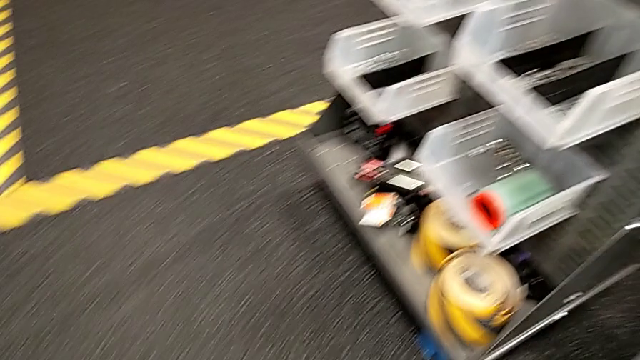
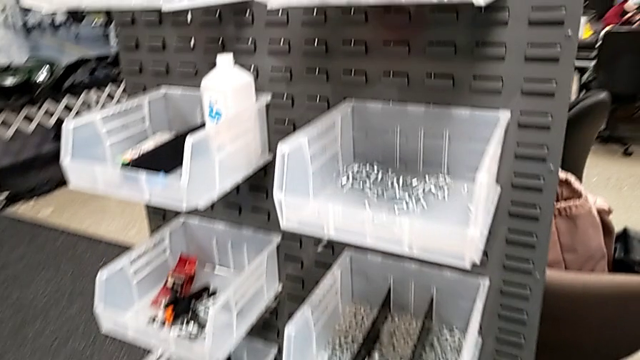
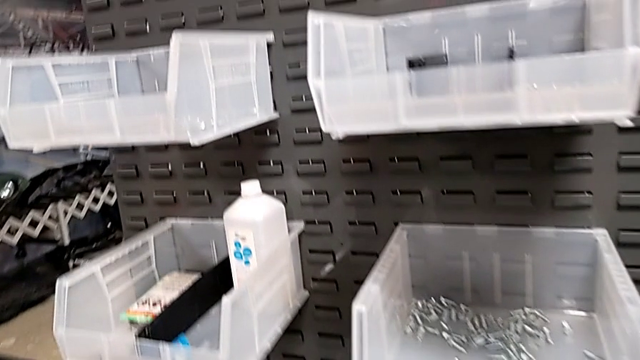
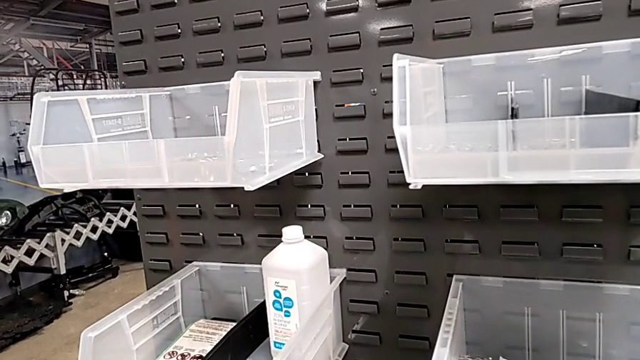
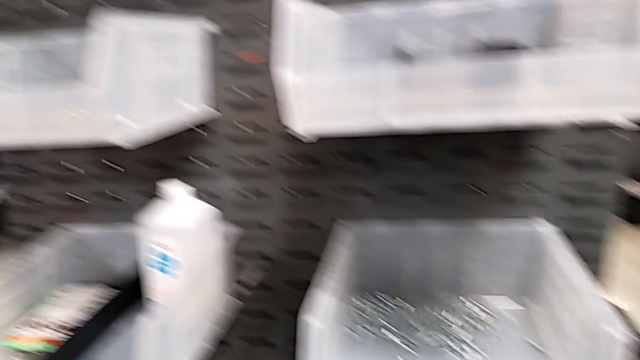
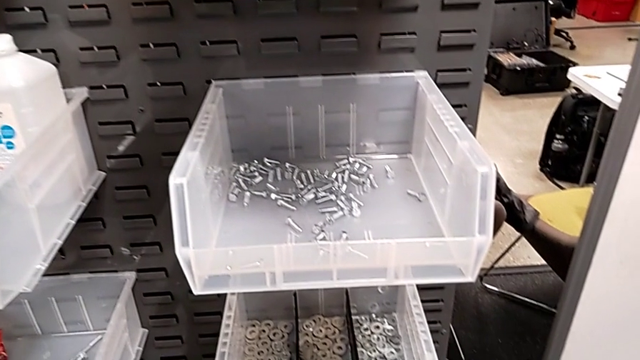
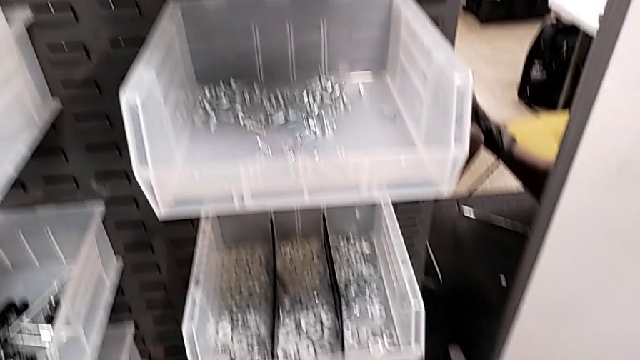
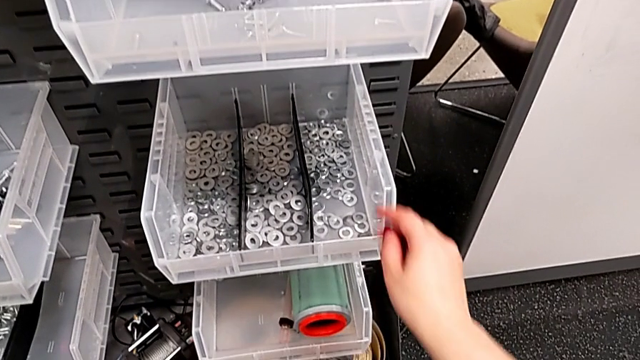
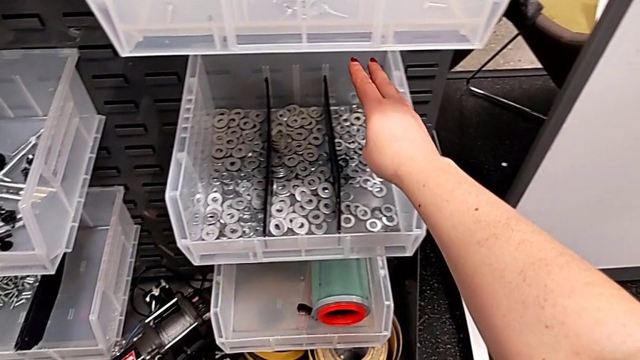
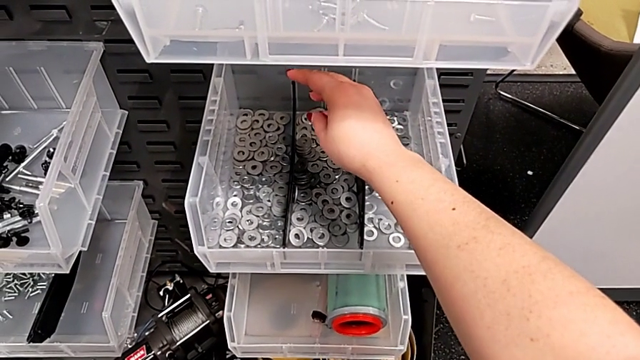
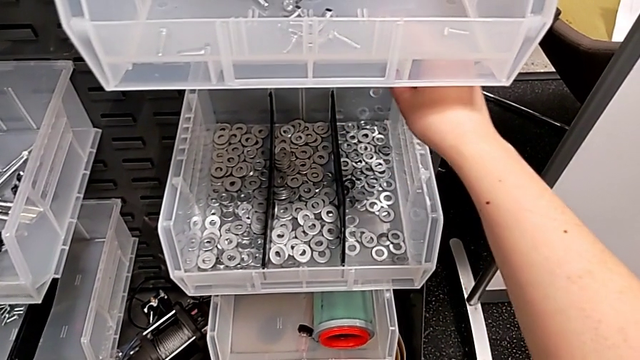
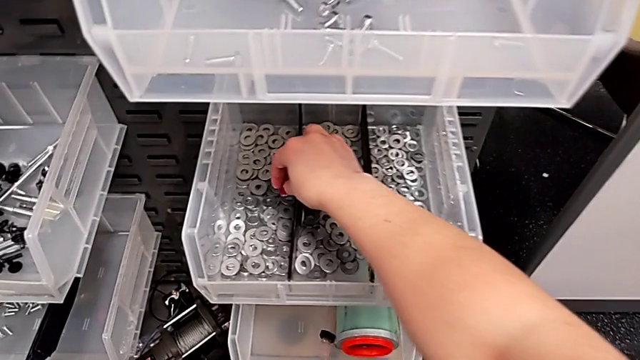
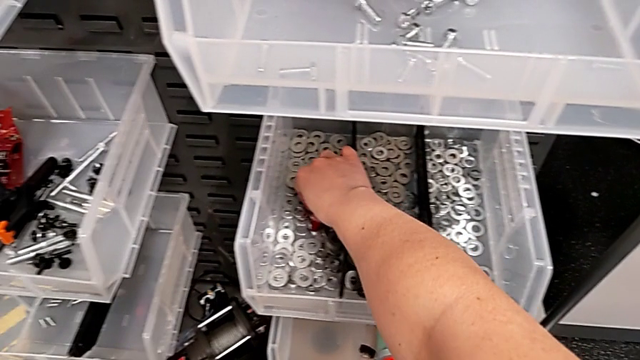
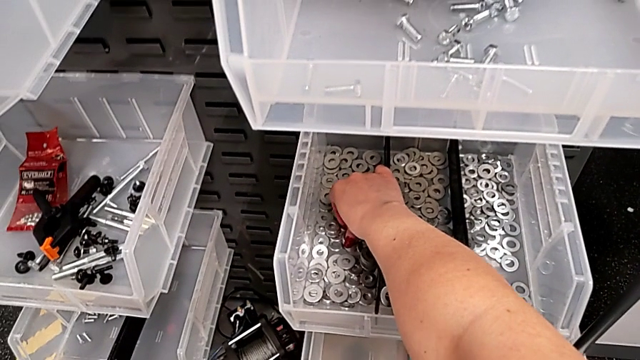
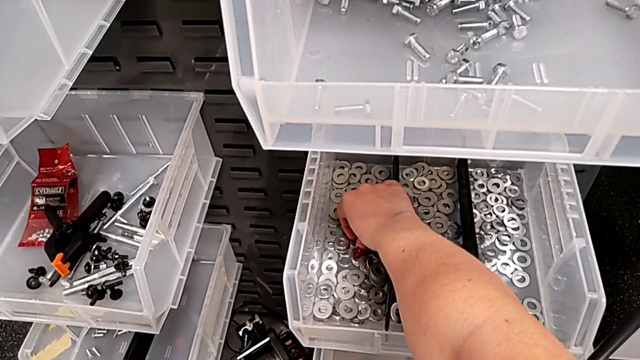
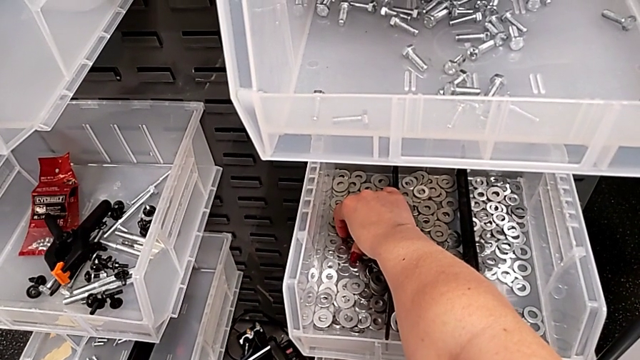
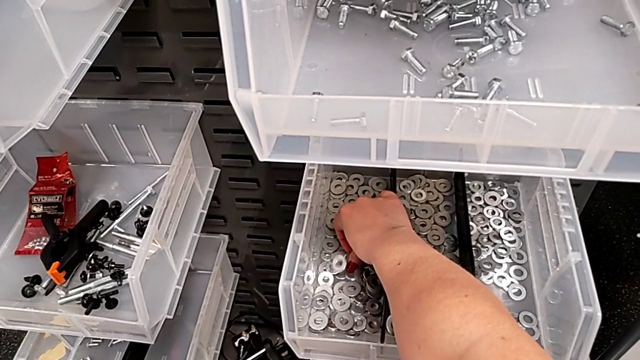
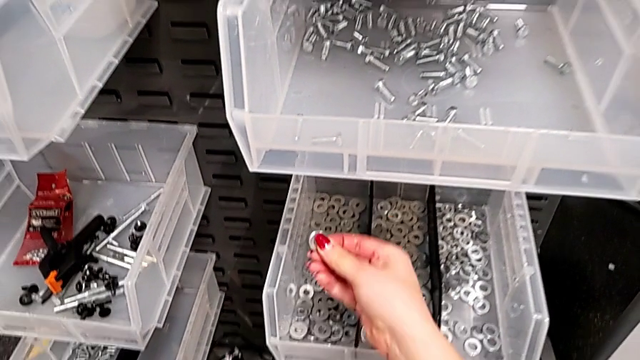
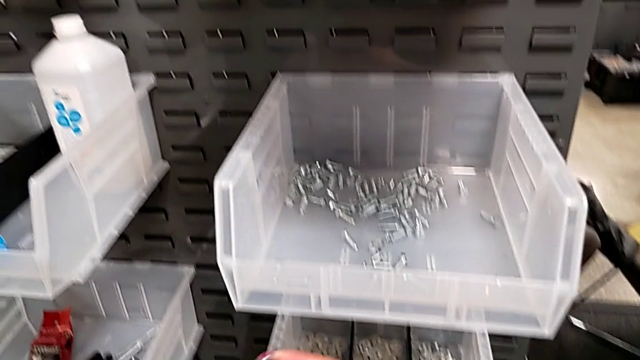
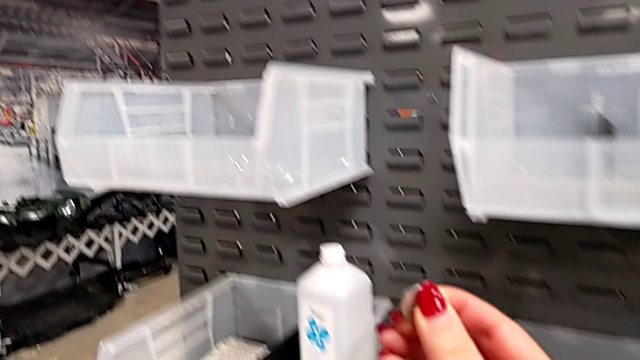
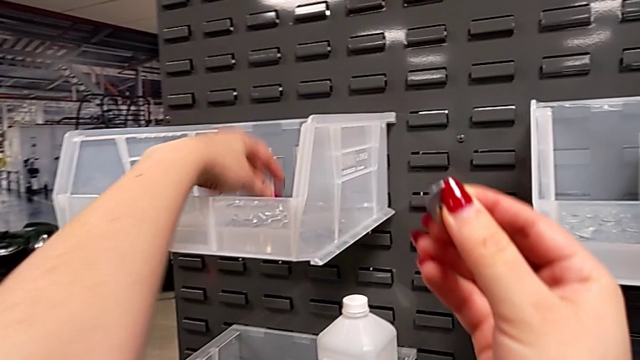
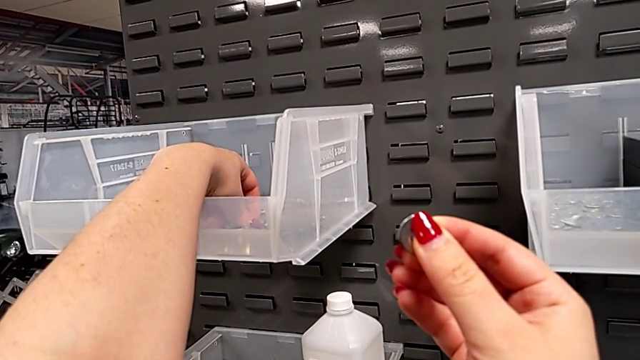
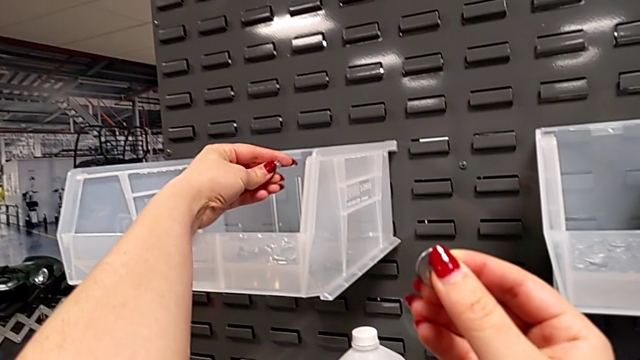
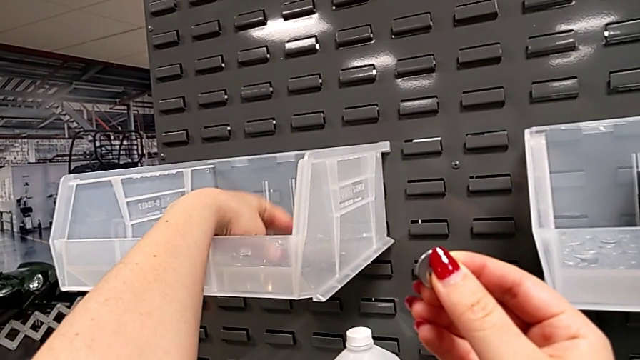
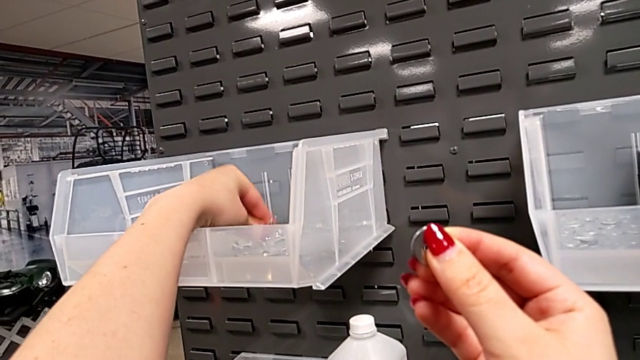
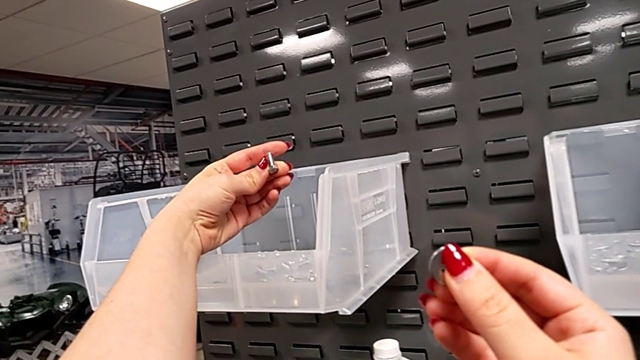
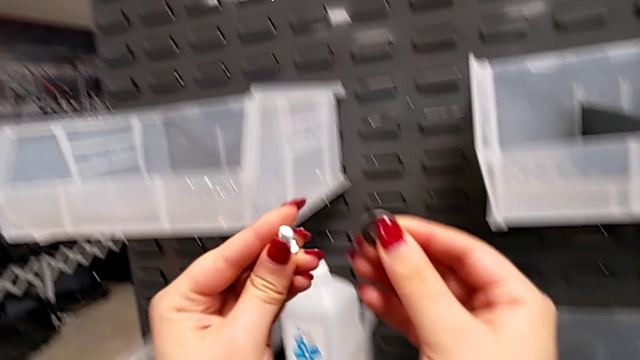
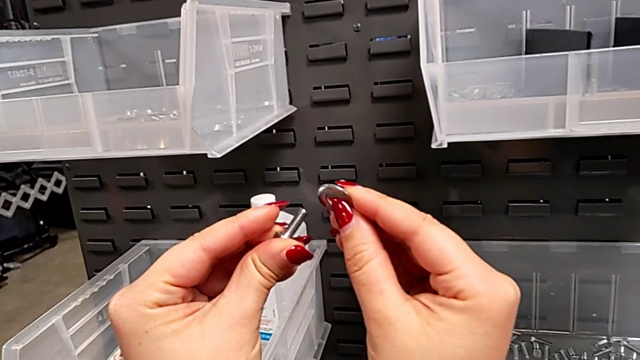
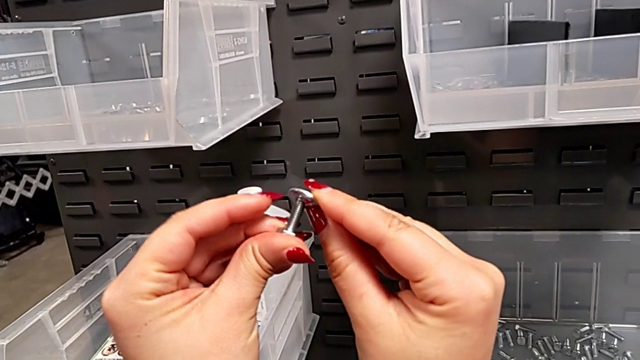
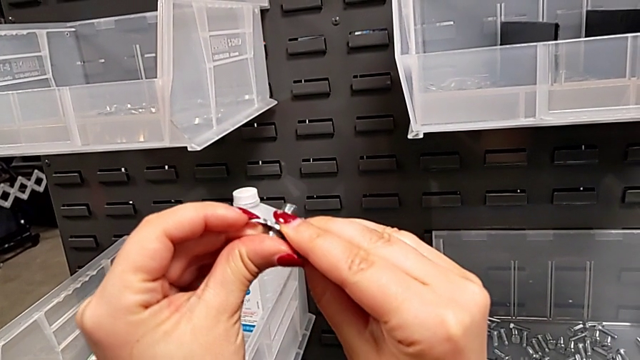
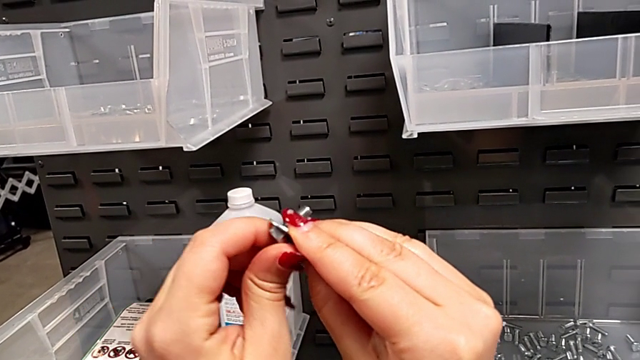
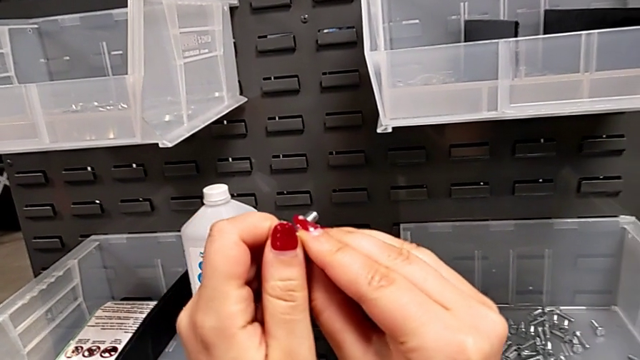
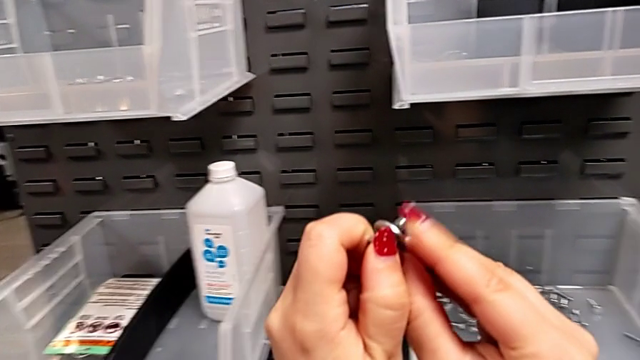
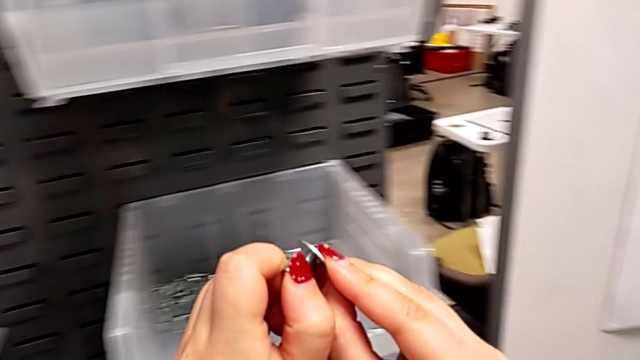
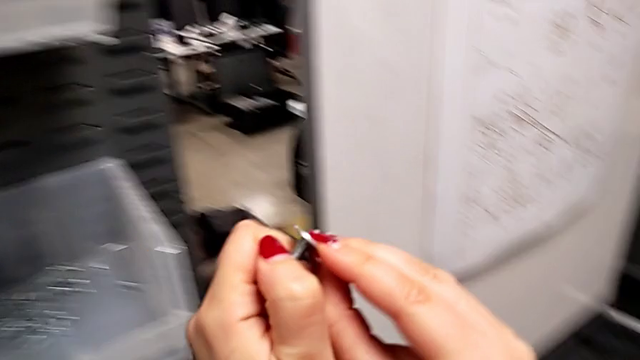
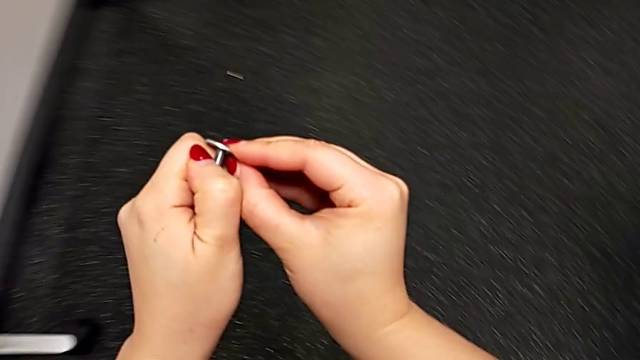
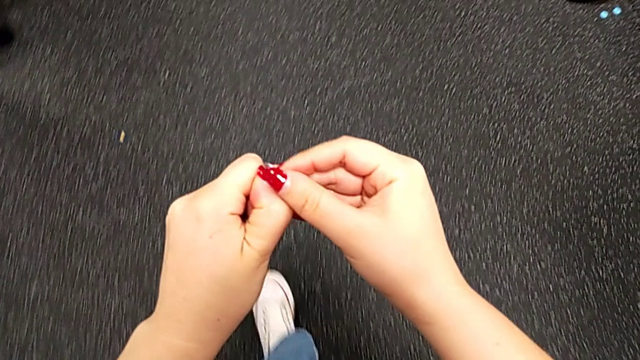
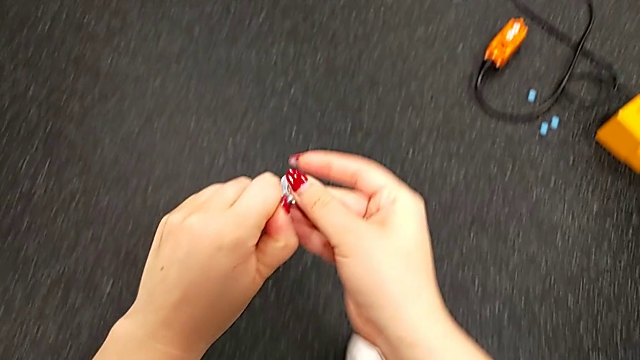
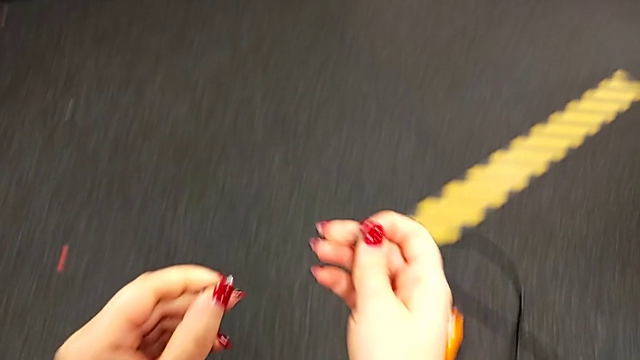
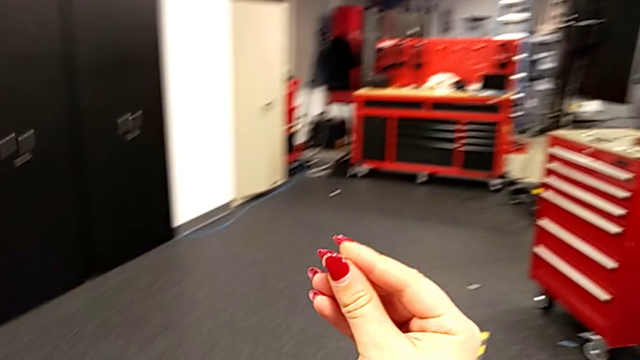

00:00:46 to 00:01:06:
The camera wearer is grabbing a screw and a nut. They approach the washer, grab it, grab the bolt, insert the washer and disassemble it.

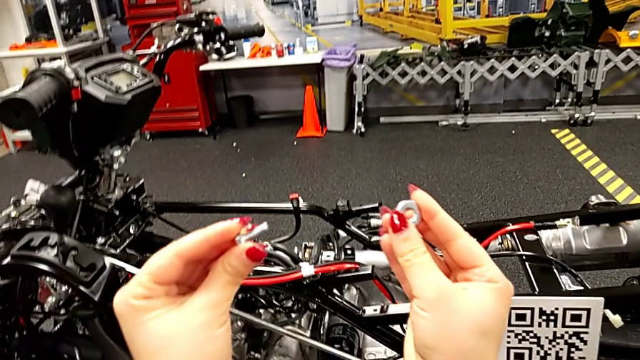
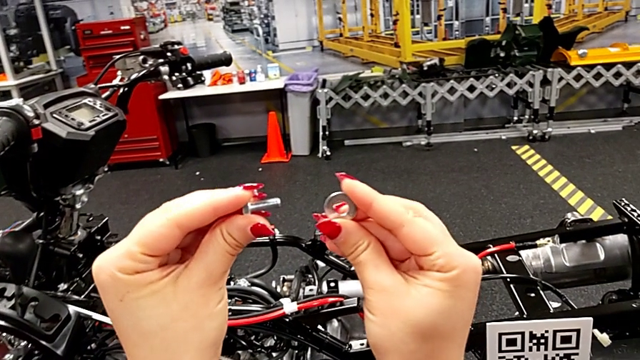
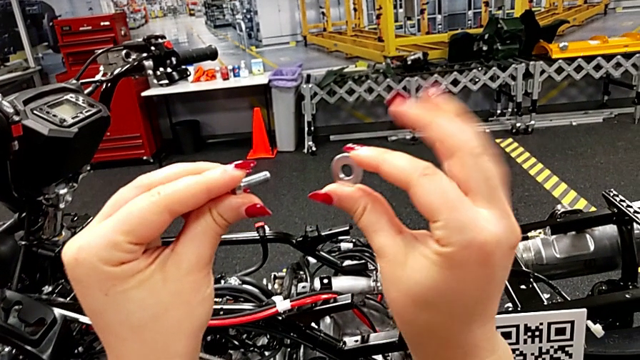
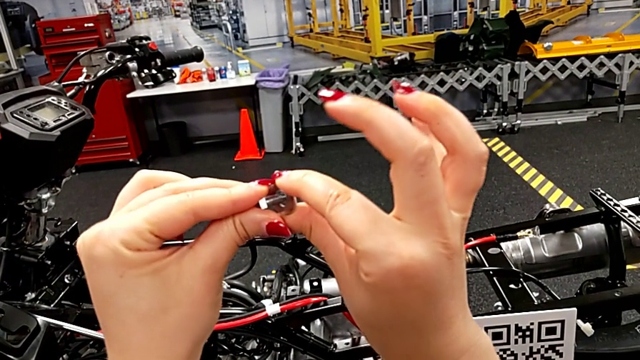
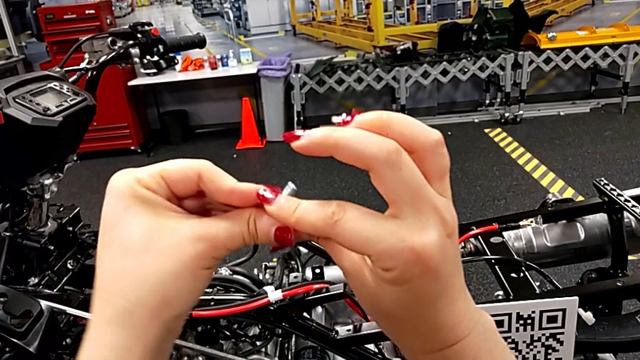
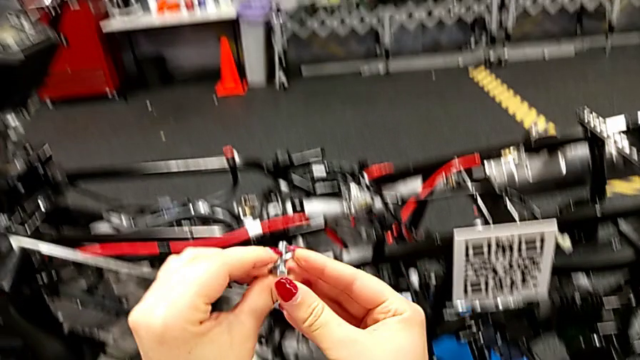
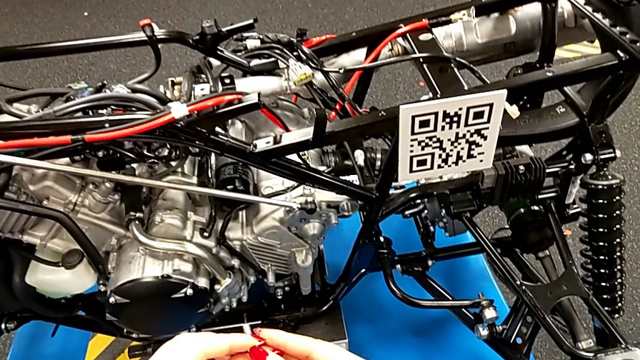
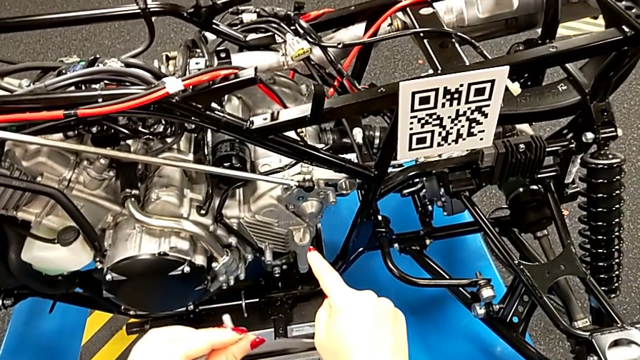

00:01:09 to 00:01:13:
The camera wearer is inserting a screw. They insert the washer.
